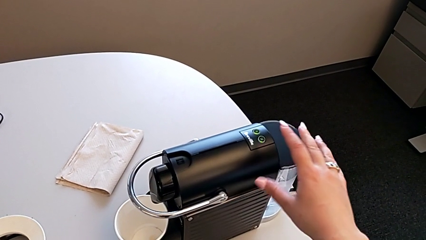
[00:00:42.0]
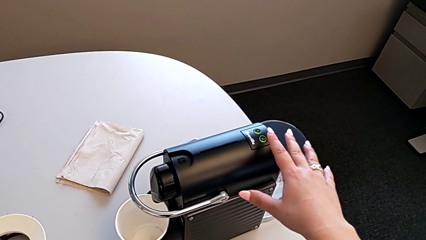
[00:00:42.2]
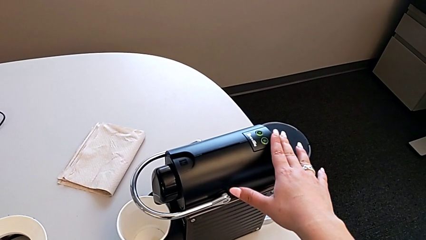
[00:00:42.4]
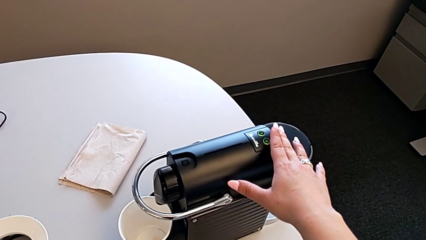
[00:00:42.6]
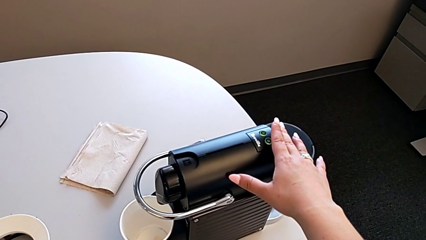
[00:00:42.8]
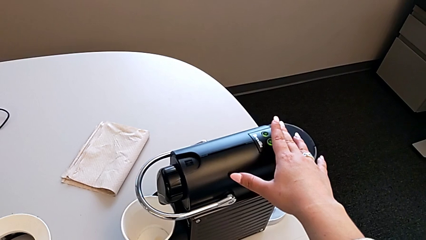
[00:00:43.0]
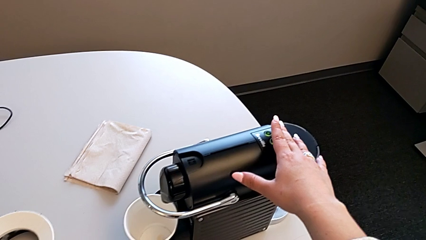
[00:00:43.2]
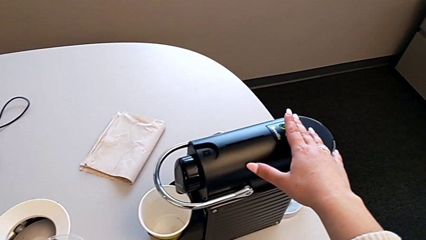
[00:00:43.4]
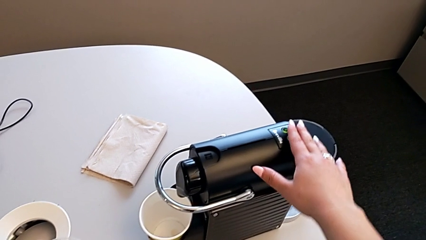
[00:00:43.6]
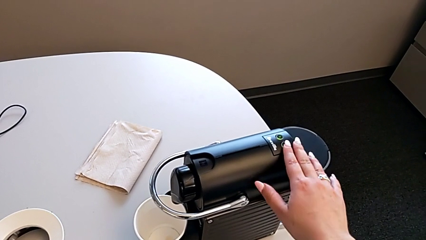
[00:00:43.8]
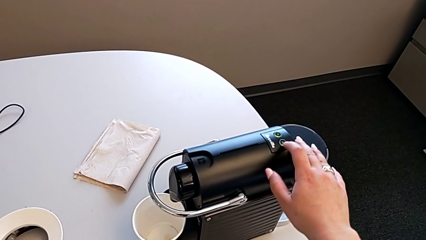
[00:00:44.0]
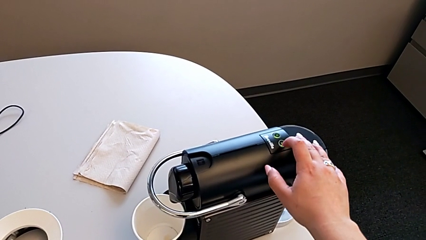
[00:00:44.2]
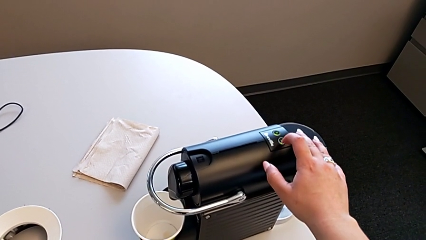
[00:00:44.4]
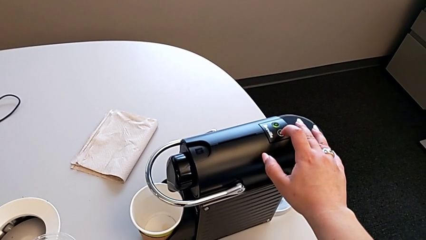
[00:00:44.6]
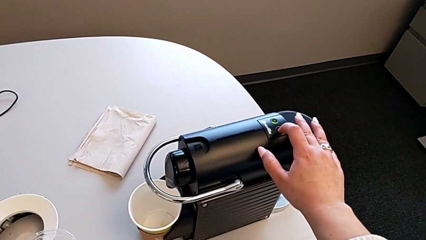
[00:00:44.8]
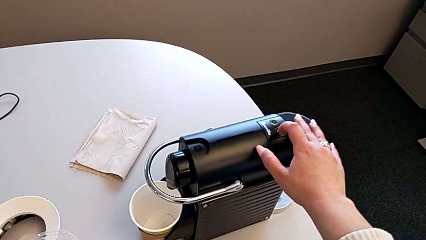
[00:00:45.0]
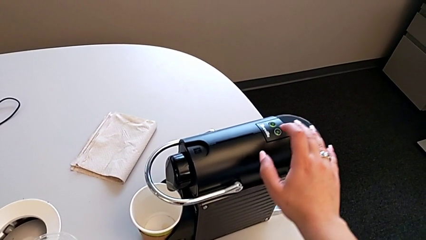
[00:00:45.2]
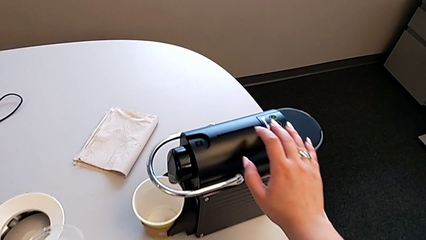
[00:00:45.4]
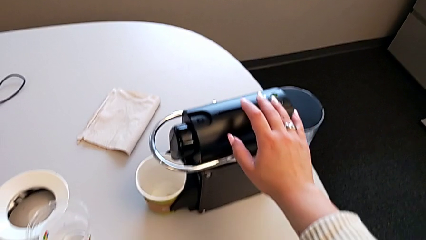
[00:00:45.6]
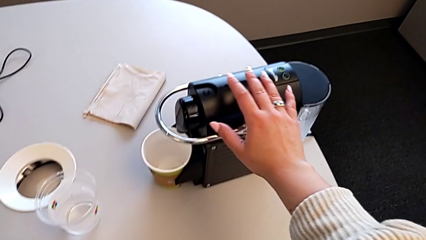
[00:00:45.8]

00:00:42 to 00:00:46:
The camera wearer is inserting a capsule into the espresso machine. They press the button.

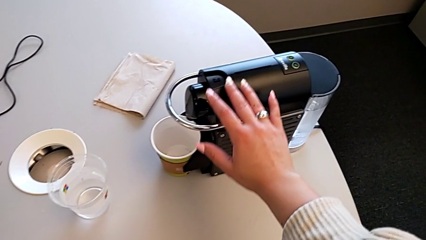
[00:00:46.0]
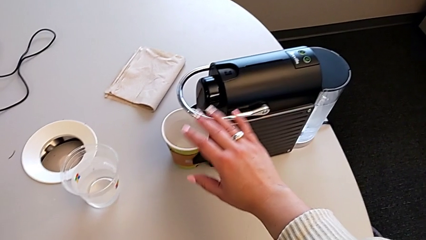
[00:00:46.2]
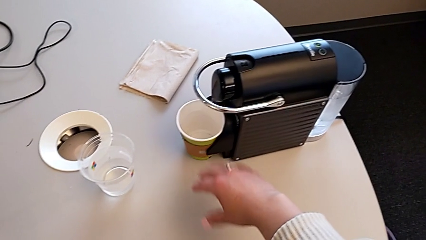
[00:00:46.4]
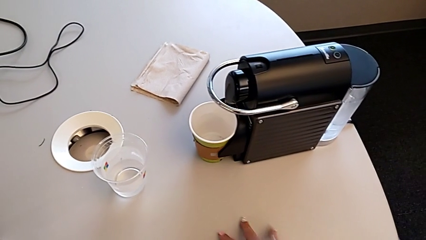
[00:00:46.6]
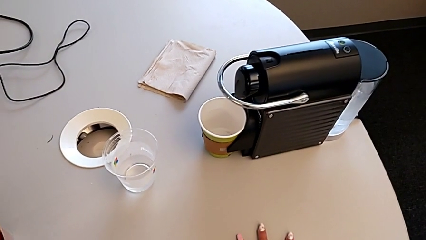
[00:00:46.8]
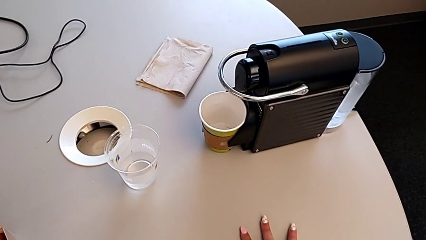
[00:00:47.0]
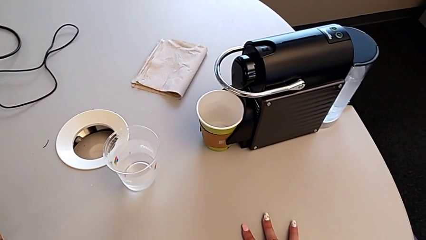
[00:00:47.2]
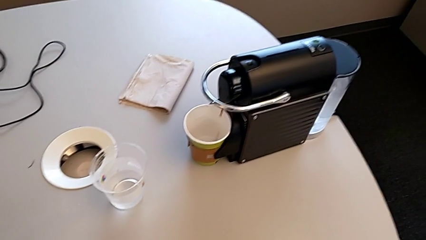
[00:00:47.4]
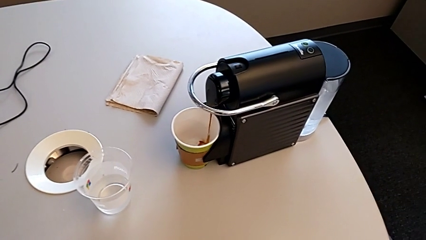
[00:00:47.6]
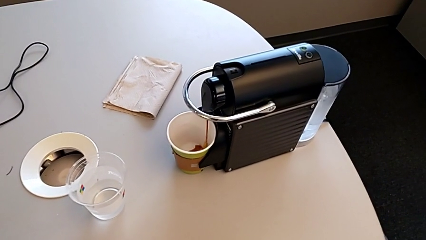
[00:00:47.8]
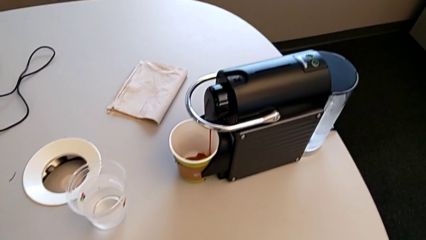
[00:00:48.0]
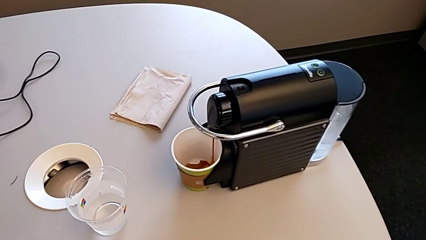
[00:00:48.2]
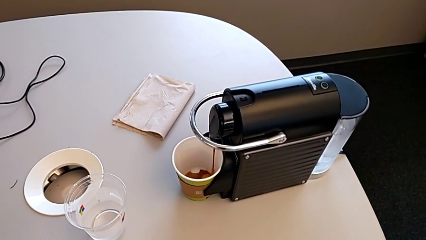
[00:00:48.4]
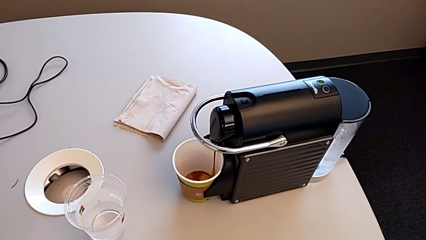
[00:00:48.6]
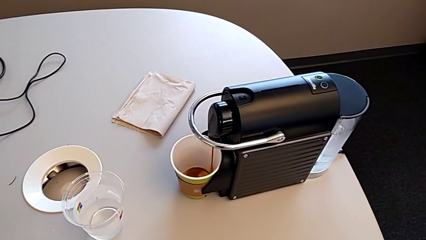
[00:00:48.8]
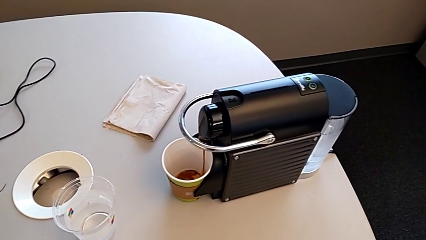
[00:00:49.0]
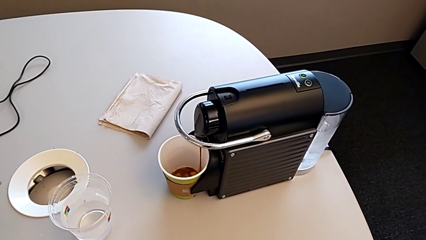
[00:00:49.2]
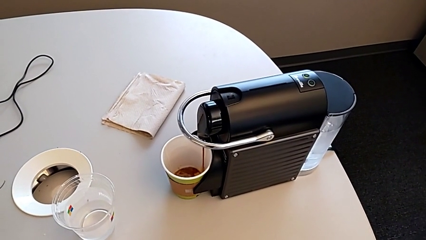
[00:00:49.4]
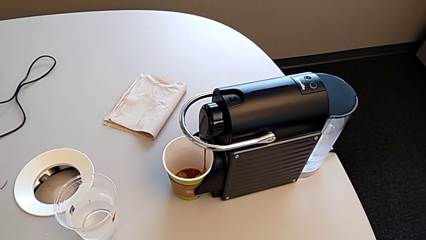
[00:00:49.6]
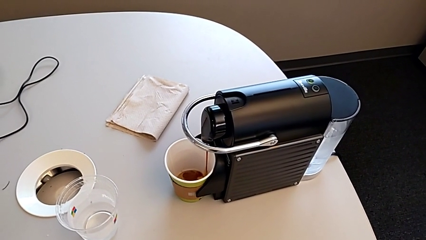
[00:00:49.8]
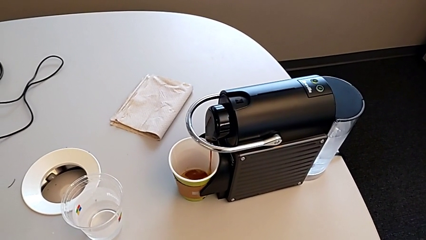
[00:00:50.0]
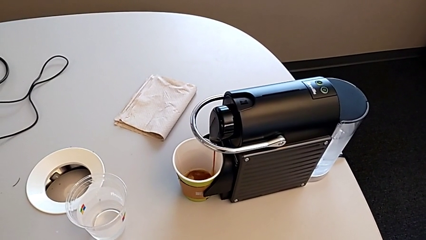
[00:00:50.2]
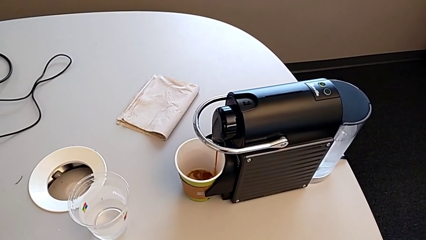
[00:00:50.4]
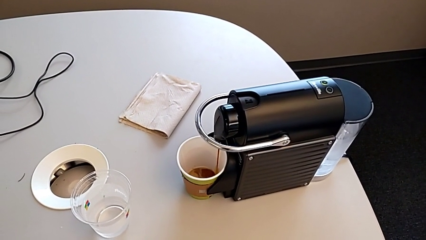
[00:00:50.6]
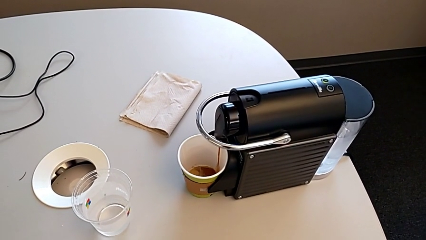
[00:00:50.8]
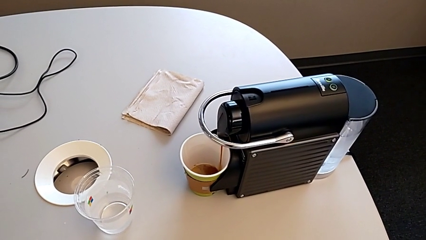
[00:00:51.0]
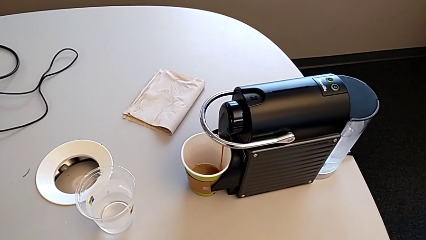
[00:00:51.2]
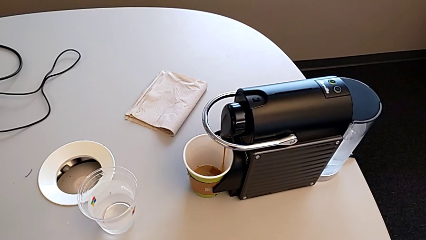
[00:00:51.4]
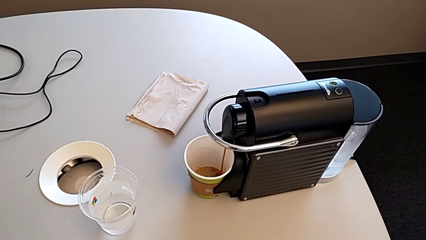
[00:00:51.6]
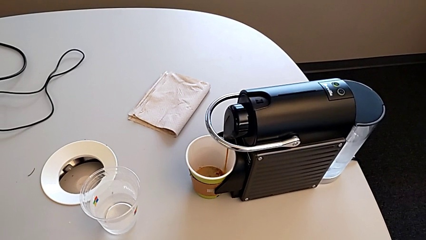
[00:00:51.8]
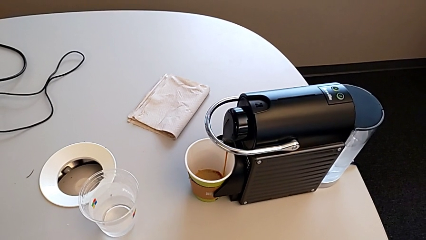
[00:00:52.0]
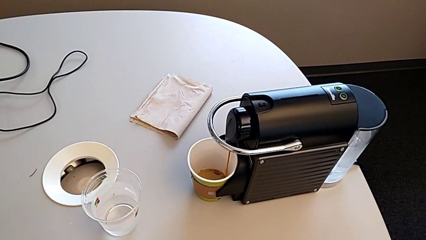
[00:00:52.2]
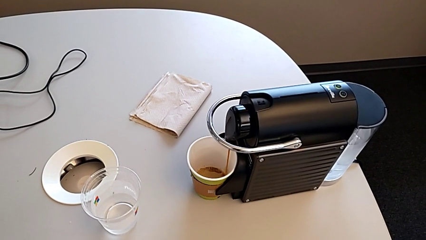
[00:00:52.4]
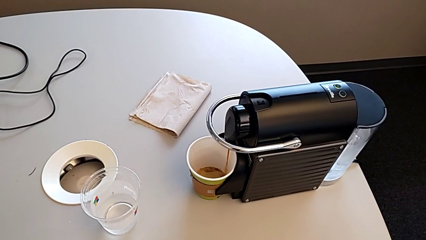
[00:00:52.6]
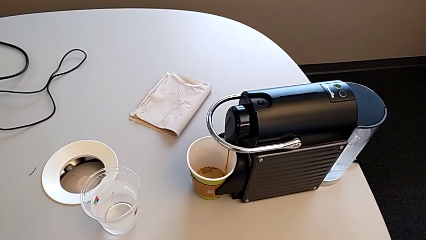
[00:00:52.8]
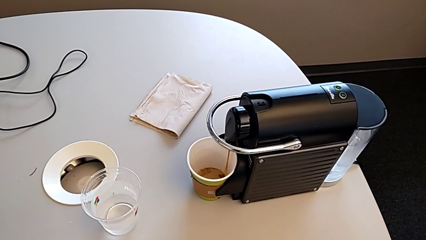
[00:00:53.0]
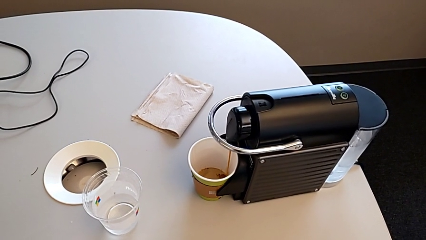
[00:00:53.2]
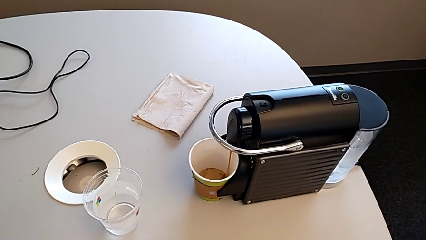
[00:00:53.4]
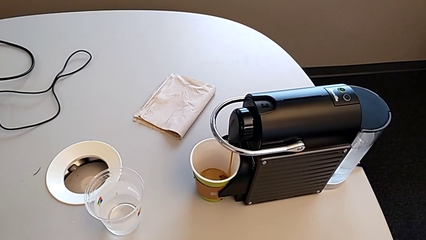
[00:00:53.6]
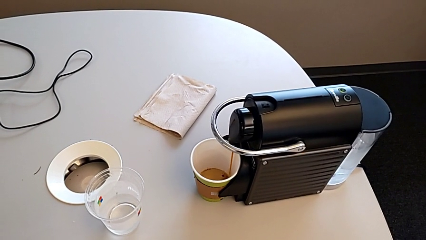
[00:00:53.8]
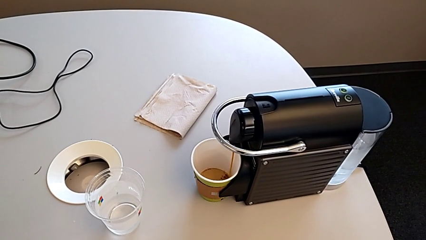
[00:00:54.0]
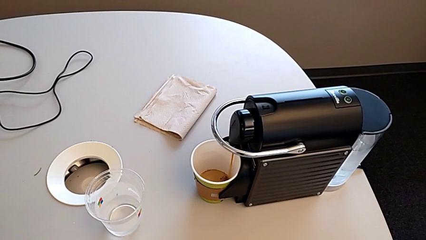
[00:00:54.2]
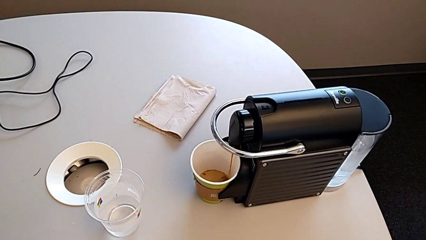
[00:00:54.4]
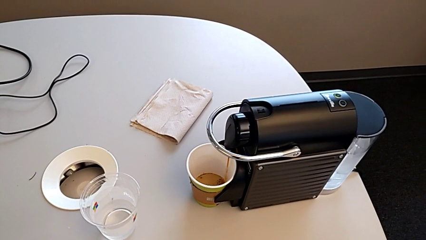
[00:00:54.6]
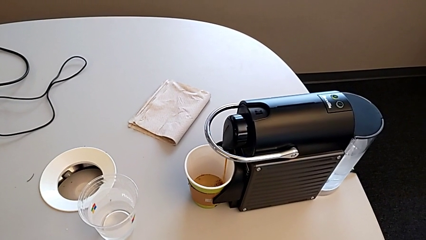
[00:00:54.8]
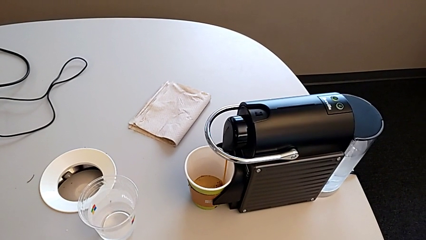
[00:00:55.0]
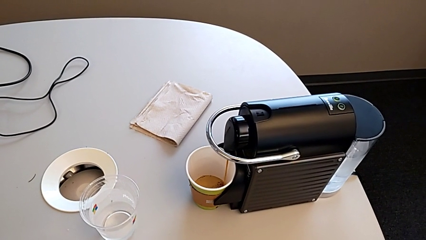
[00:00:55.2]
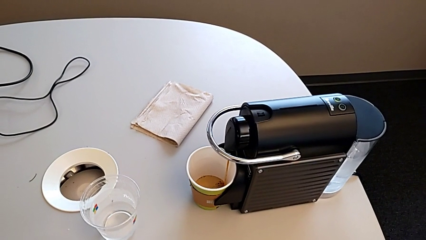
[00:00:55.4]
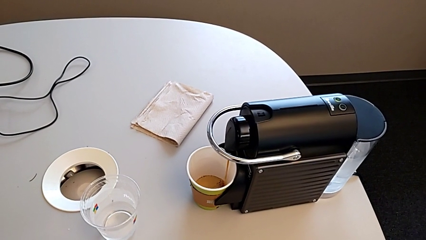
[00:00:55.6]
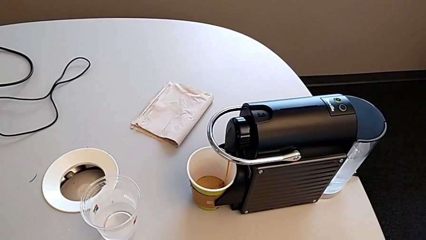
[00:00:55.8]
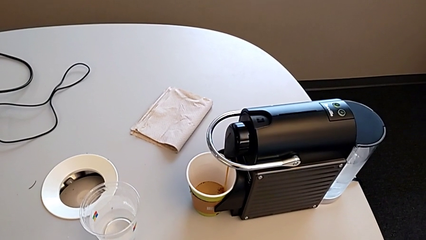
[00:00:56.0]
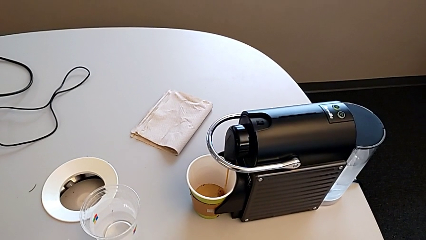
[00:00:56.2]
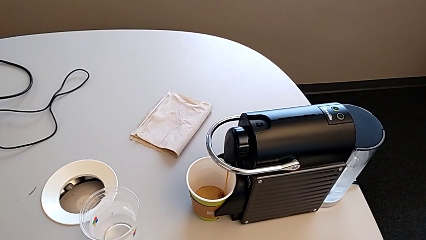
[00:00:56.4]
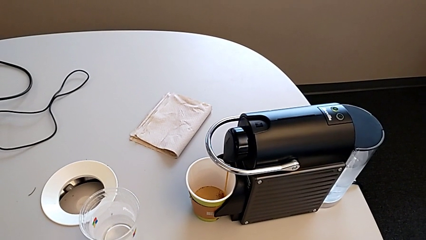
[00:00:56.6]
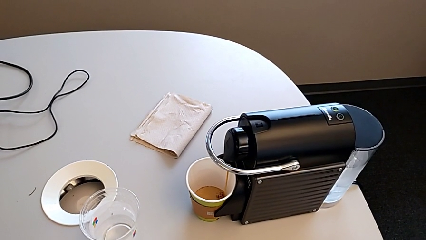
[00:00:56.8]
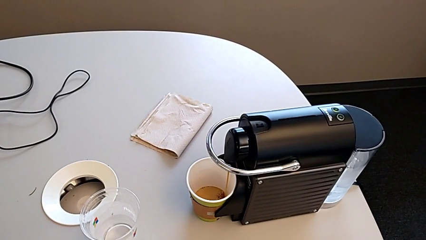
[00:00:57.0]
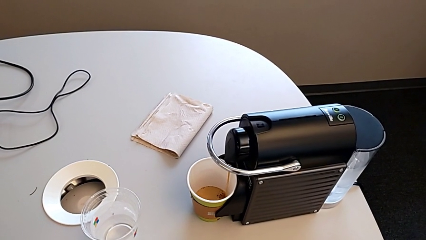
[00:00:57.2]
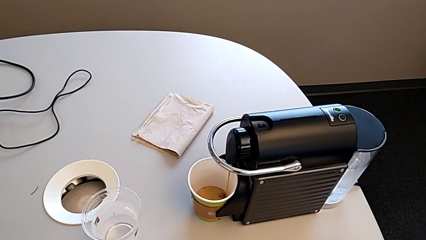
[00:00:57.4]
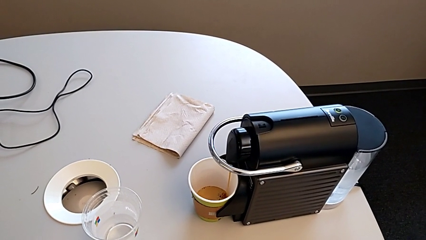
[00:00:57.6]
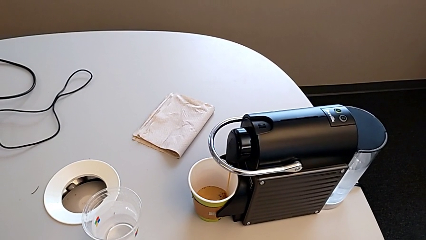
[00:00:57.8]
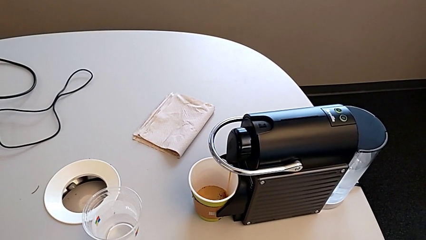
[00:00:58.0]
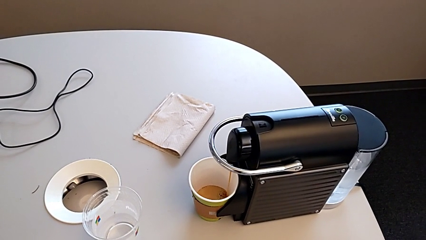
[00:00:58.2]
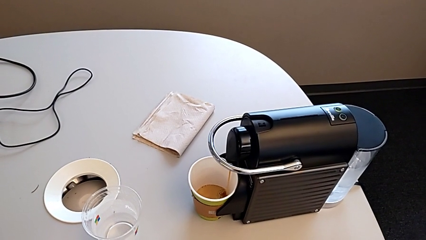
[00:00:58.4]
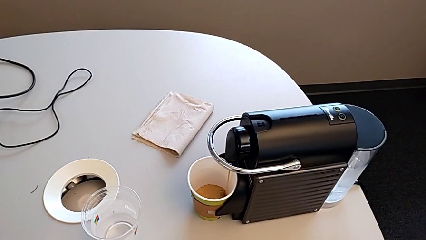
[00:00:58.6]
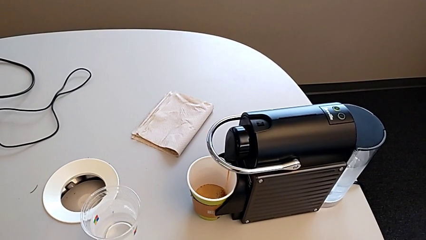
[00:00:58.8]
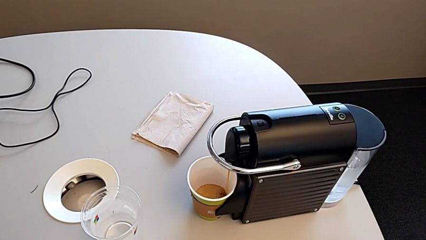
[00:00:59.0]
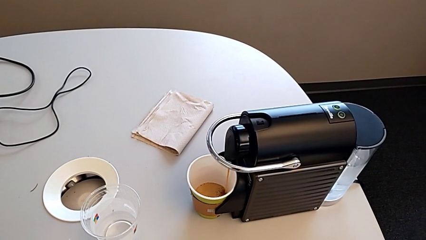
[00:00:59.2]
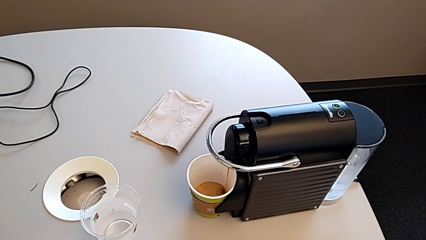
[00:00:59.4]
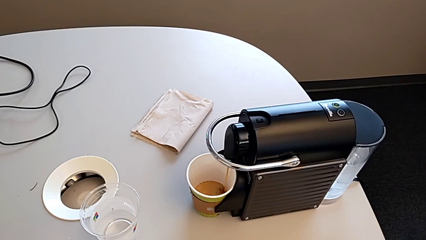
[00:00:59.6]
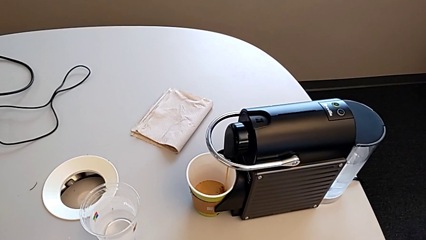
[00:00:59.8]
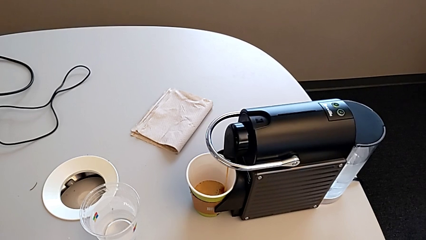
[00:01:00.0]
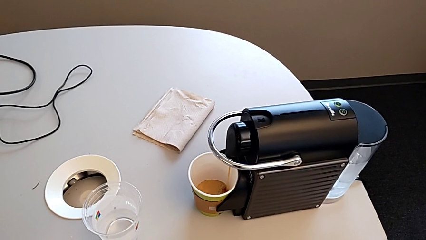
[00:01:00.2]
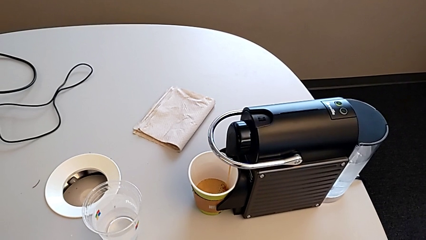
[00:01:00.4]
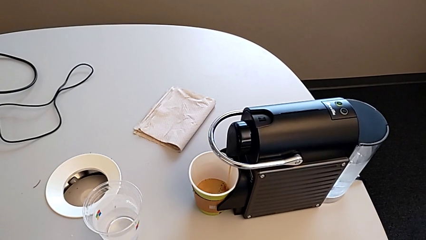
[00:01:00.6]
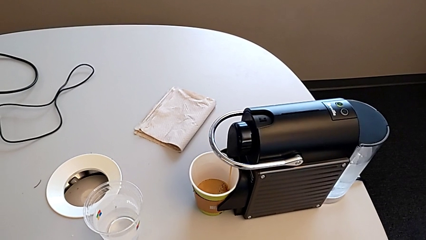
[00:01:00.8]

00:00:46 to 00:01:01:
The camera wearer is making a cup of coffee.
